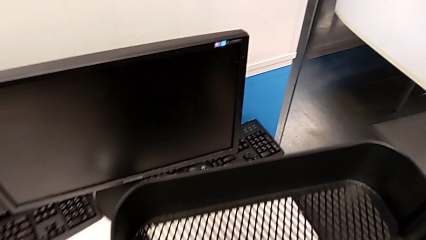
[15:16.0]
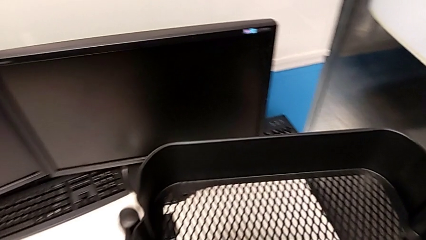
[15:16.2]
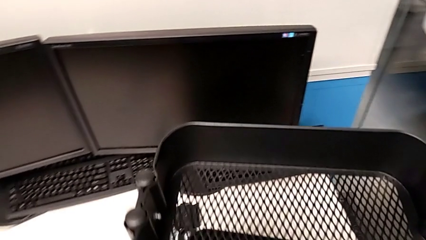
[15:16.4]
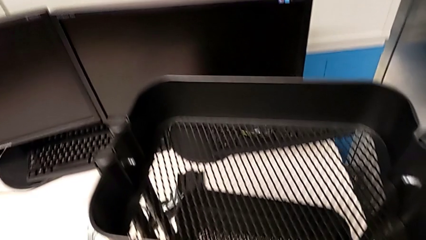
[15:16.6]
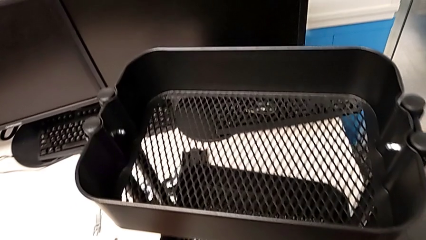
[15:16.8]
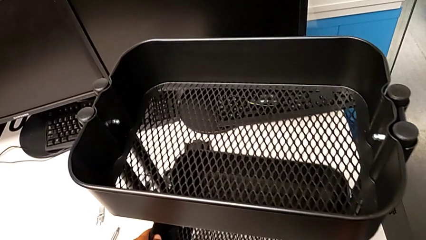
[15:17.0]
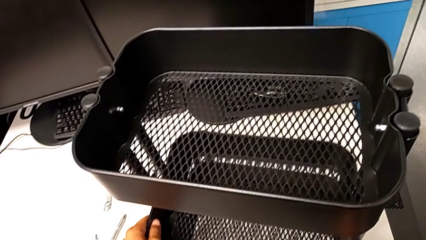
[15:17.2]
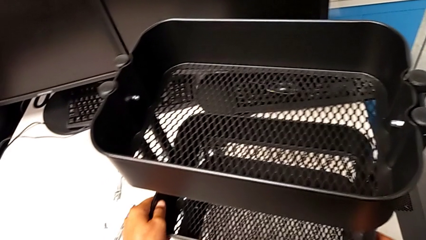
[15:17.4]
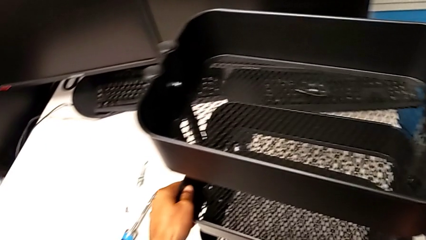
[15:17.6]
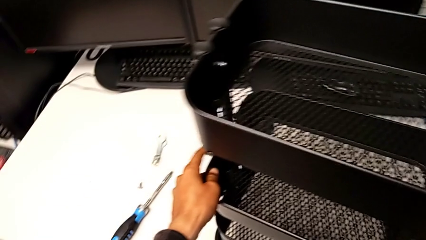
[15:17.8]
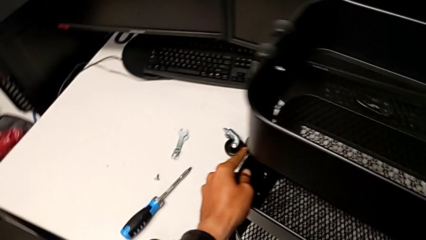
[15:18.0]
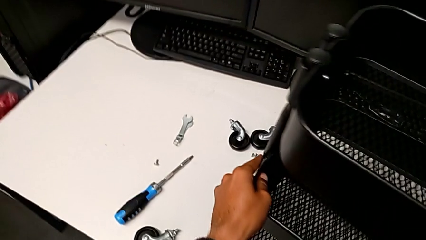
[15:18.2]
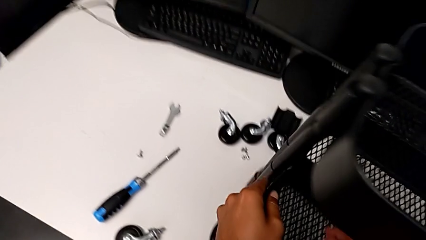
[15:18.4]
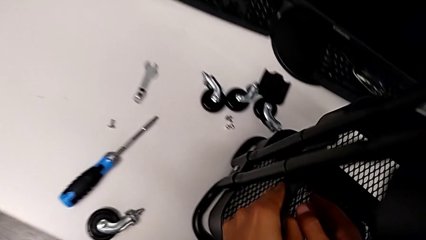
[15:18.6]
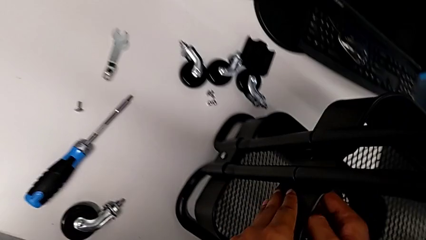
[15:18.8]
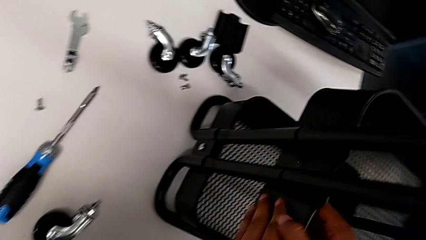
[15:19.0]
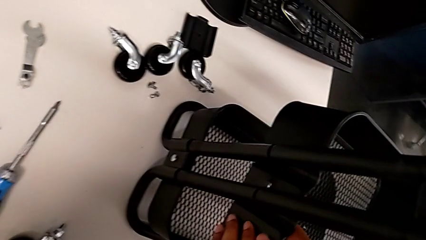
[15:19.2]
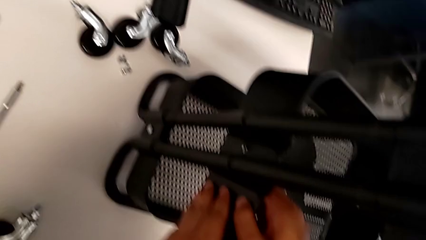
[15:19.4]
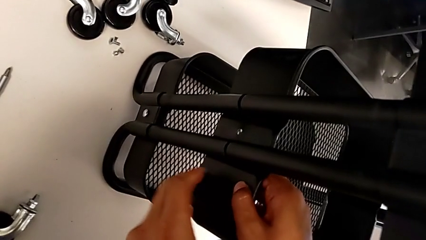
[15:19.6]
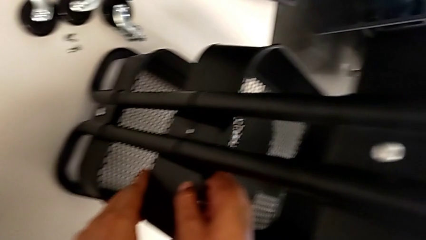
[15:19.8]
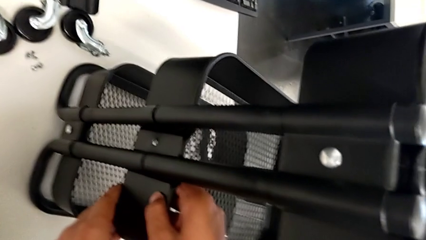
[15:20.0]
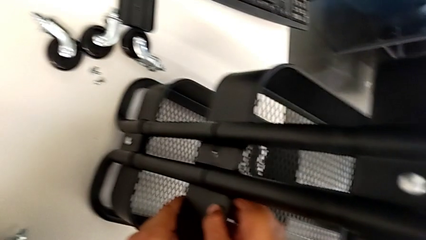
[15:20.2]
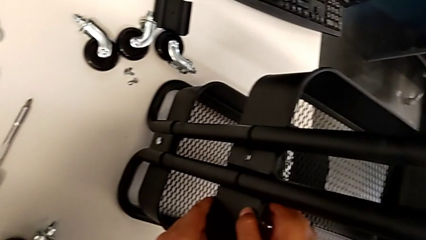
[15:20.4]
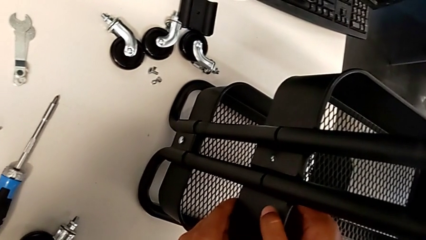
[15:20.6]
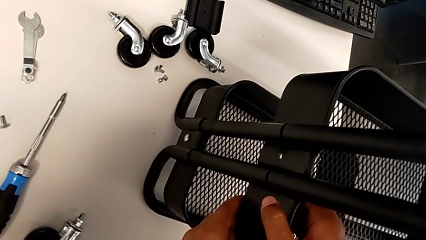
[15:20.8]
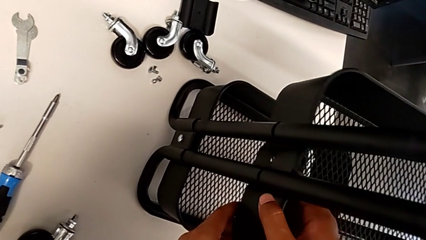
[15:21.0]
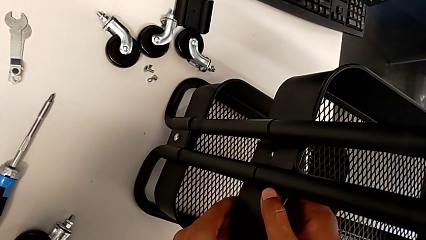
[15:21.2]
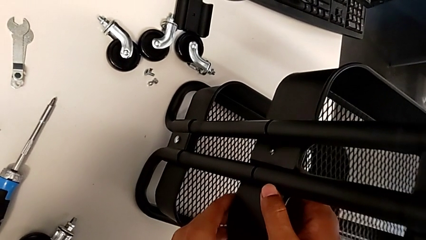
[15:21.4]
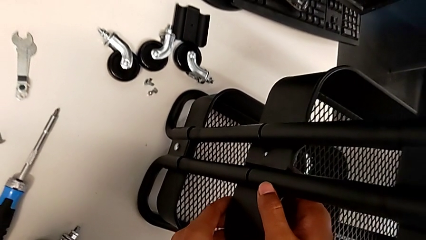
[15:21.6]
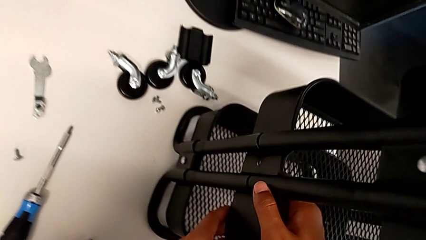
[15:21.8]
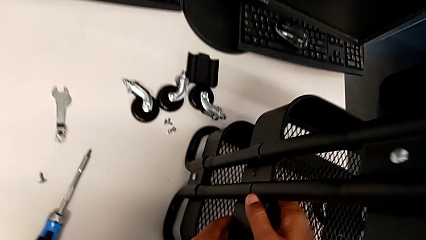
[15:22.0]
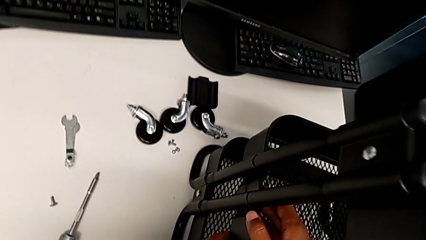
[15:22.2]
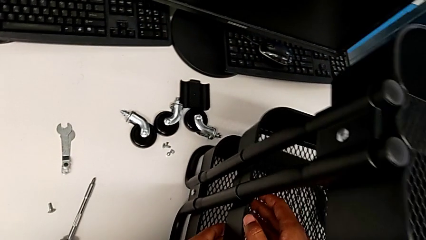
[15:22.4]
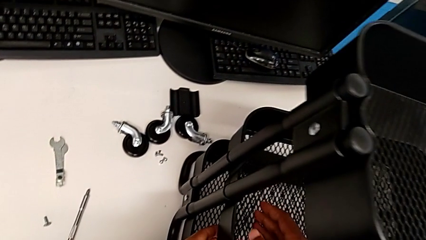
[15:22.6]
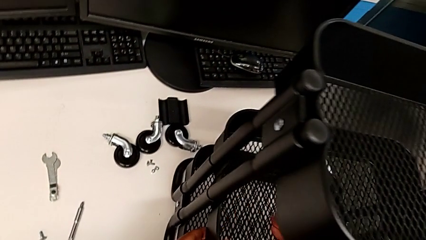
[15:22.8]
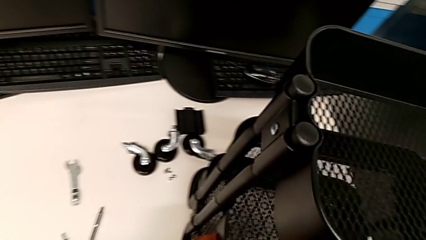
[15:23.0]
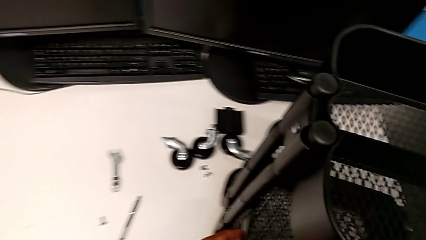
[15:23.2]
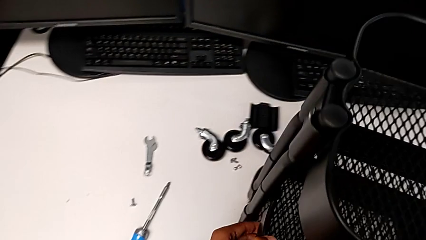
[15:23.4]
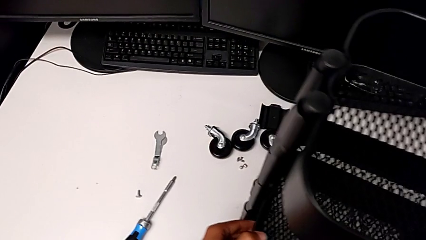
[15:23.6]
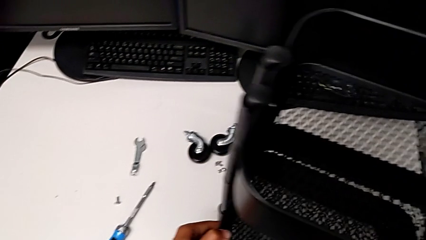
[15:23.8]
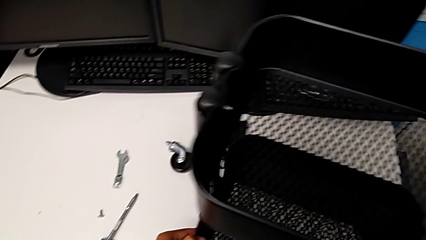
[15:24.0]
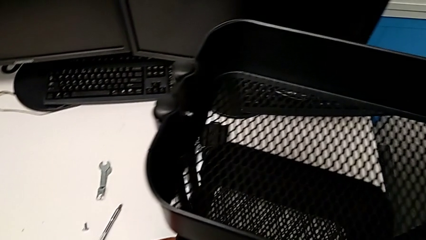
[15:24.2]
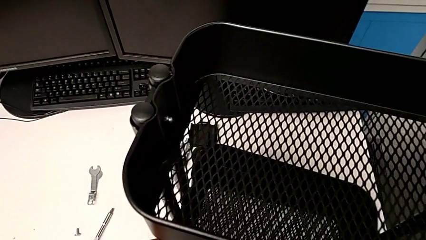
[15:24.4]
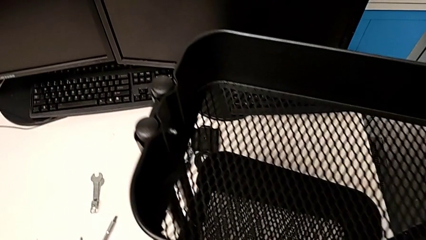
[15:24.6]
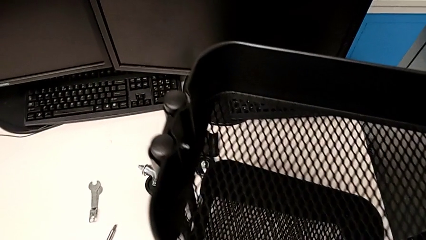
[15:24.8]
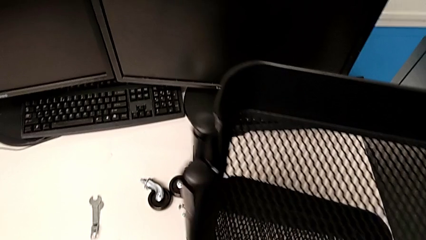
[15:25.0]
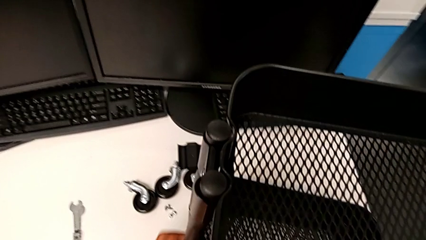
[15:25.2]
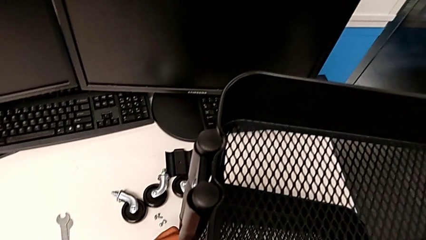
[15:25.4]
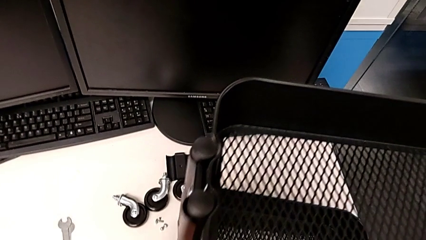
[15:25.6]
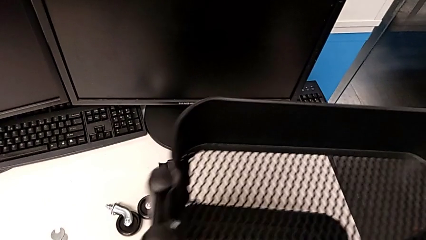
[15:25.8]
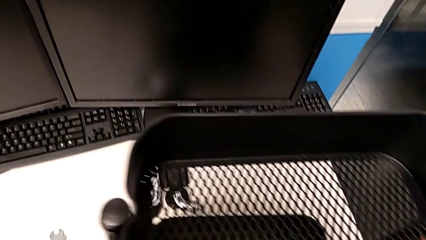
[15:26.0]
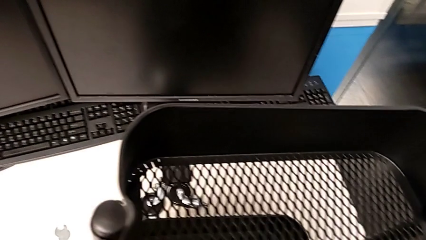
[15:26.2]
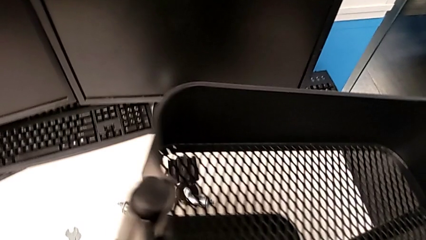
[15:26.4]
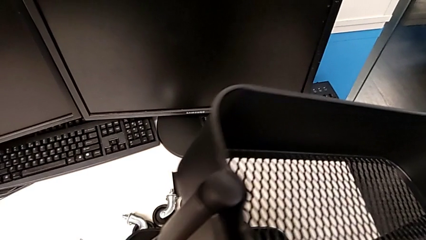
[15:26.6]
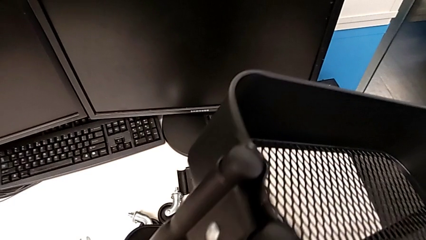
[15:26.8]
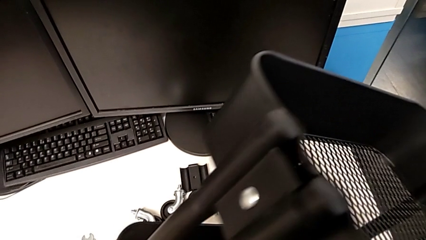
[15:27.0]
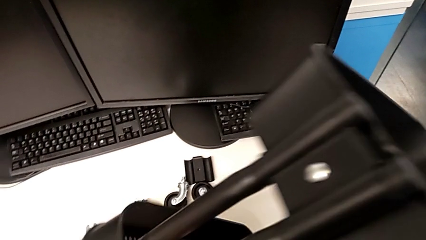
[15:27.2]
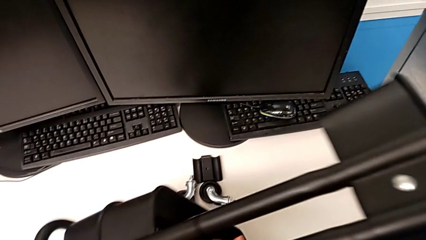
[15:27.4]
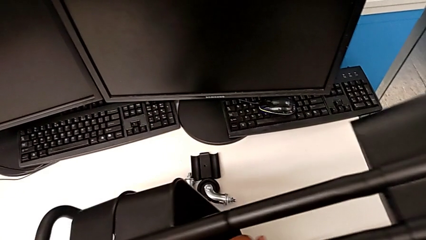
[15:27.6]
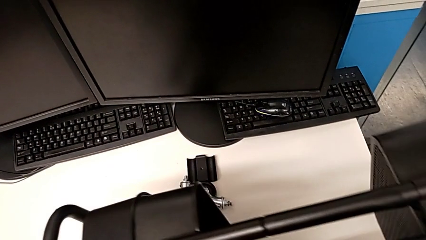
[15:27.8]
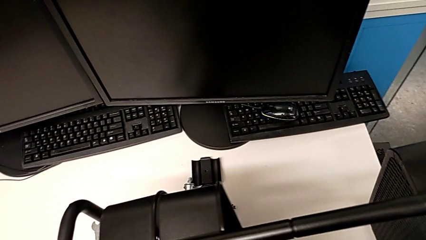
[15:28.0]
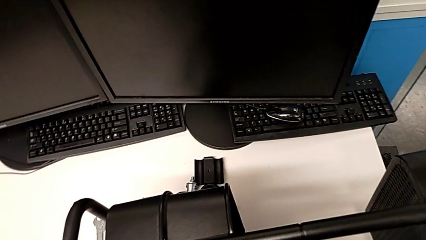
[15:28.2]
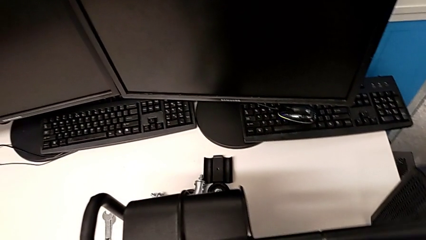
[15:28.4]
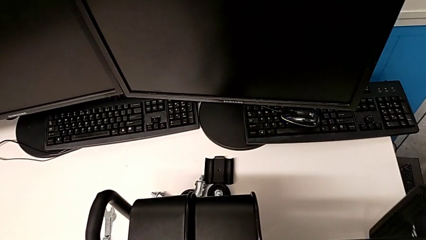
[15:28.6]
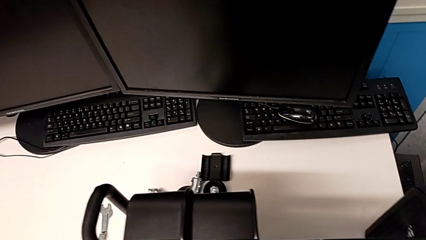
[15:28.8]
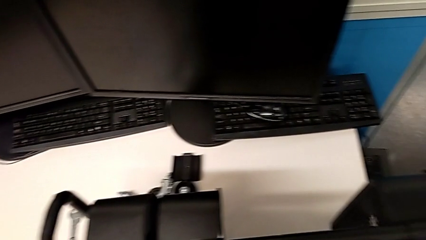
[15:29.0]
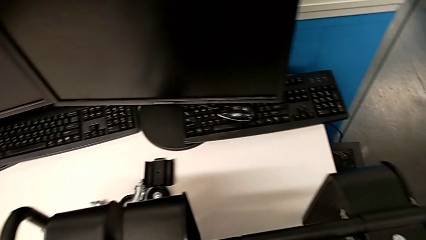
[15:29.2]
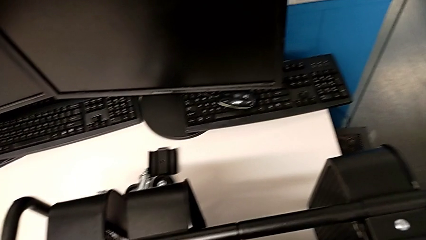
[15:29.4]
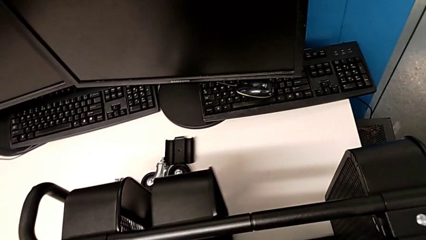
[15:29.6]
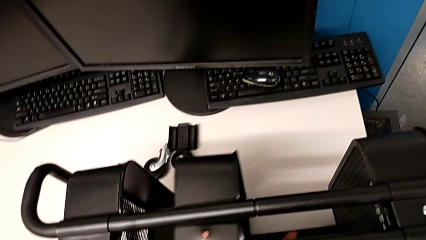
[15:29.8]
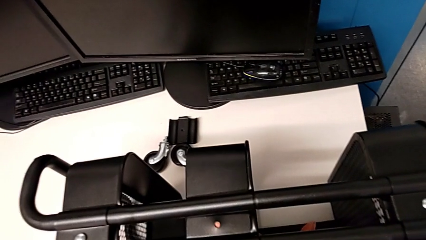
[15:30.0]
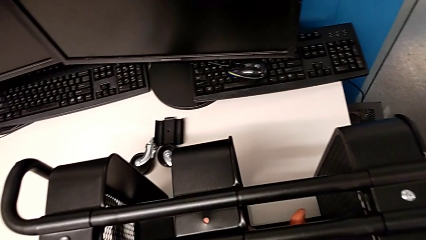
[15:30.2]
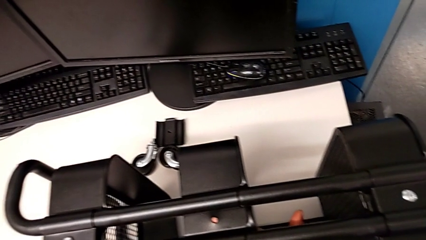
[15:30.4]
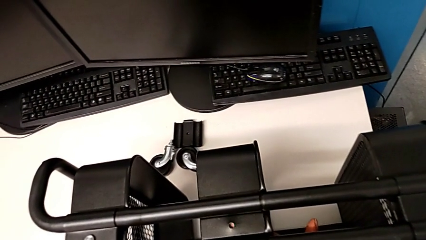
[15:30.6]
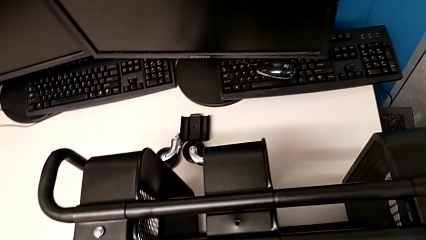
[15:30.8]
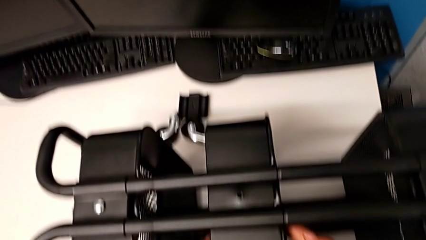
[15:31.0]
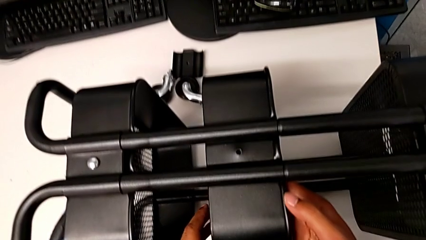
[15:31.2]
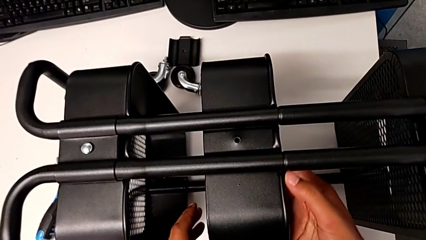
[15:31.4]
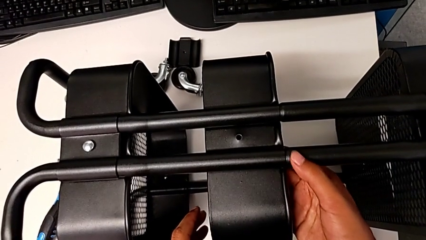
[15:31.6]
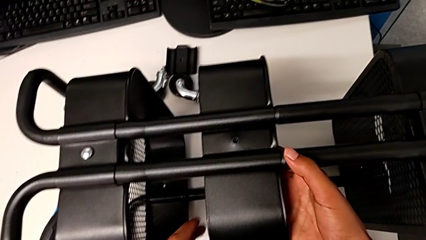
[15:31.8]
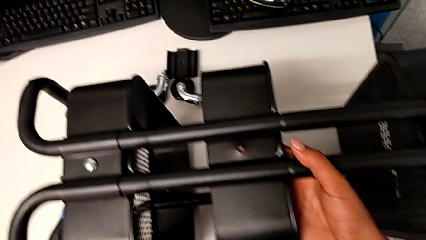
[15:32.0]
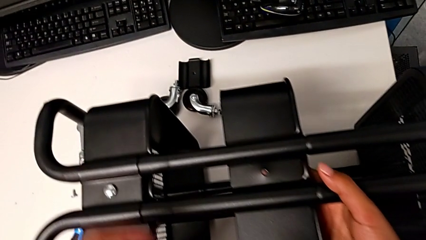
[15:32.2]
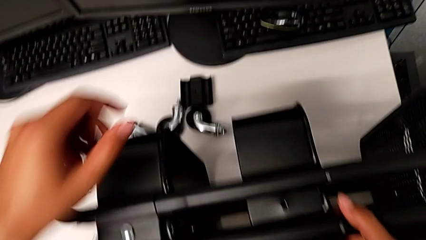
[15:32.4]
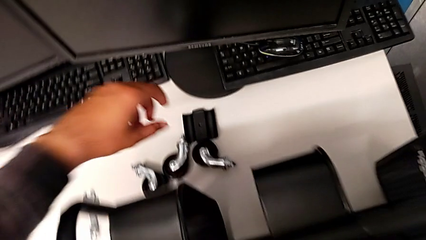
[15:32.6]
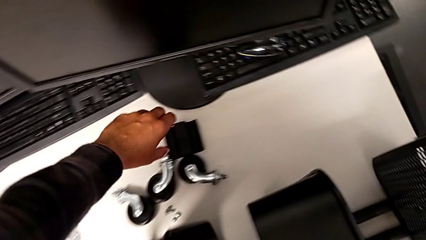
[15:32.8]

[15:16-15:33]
The camera wearer is inspecting the base frame's position. They rotate the utility cart.
